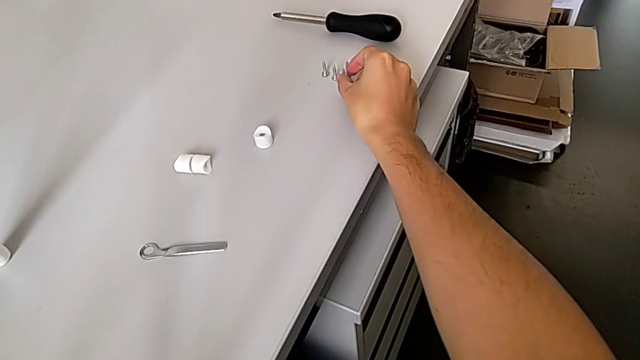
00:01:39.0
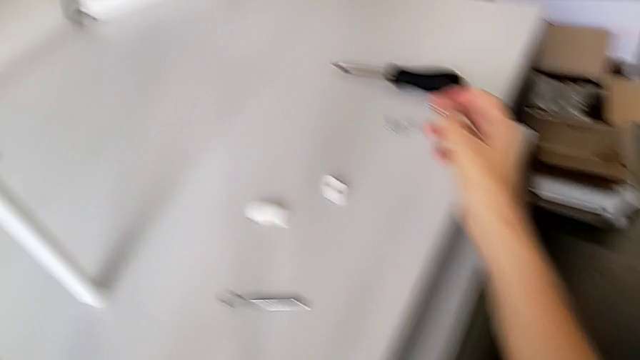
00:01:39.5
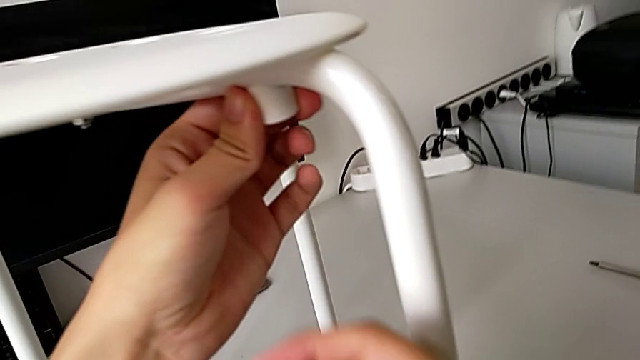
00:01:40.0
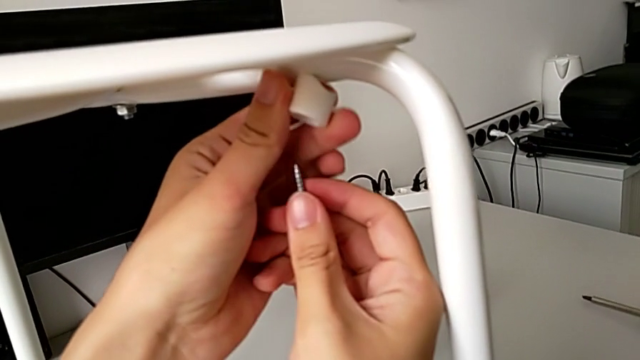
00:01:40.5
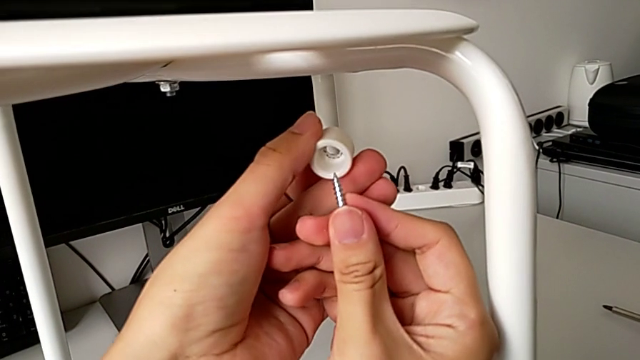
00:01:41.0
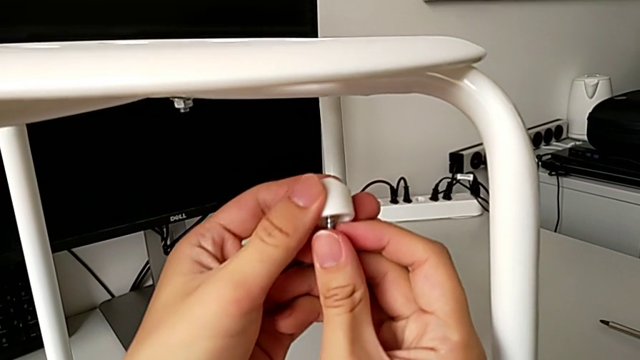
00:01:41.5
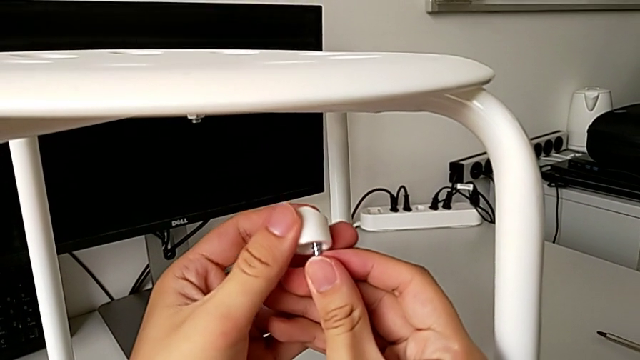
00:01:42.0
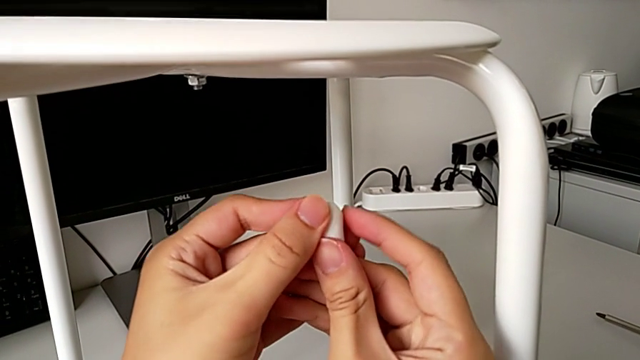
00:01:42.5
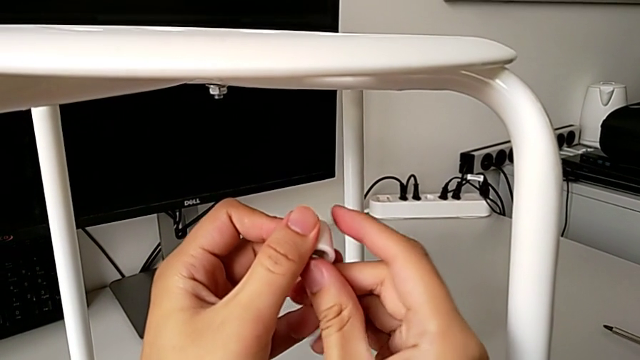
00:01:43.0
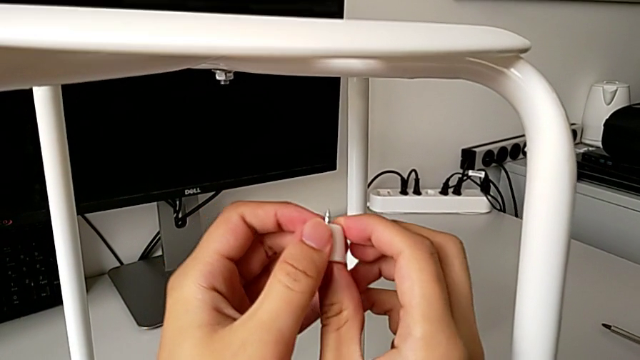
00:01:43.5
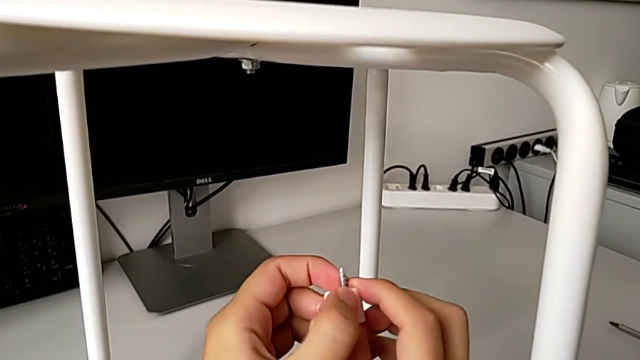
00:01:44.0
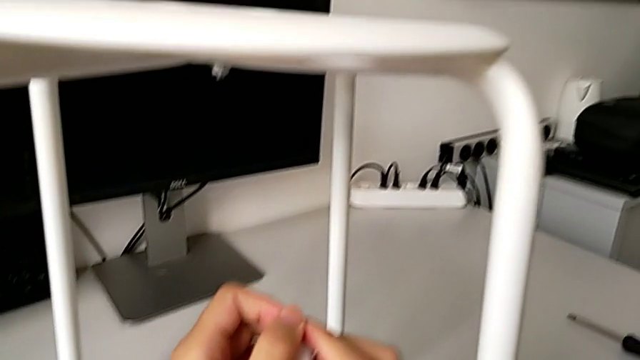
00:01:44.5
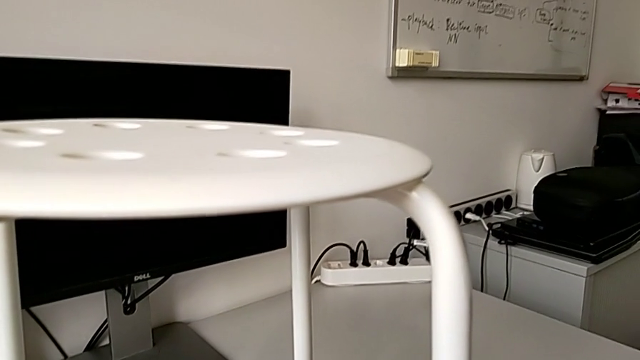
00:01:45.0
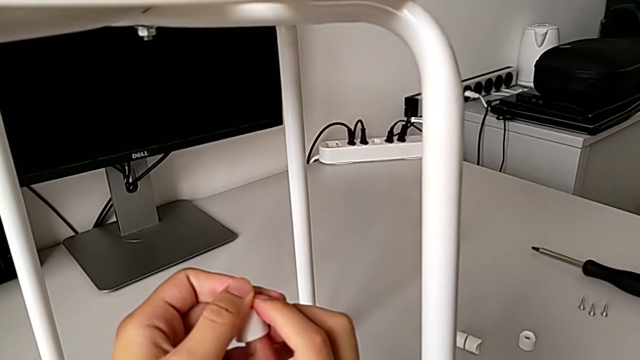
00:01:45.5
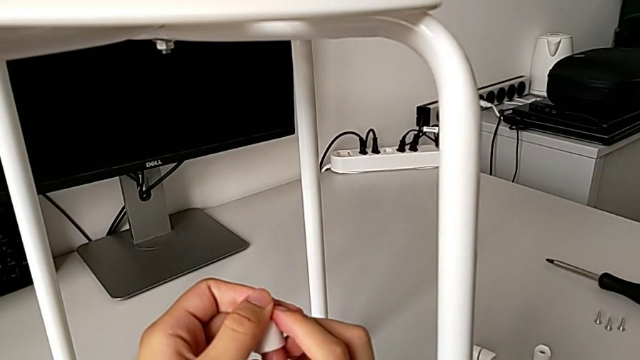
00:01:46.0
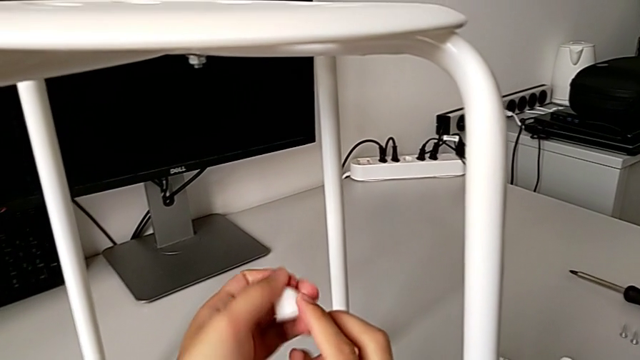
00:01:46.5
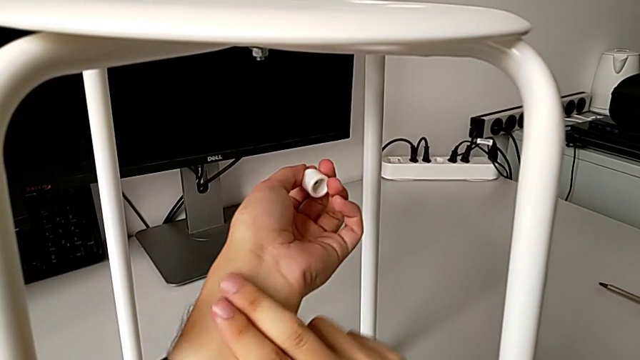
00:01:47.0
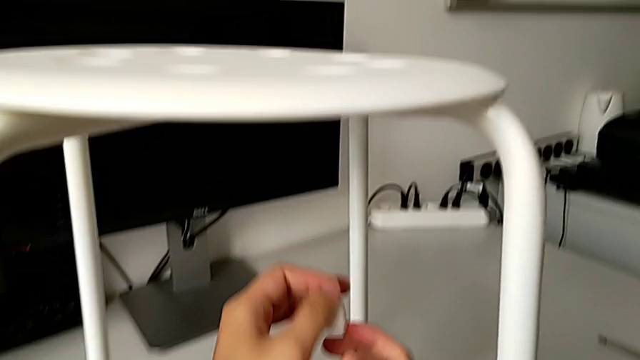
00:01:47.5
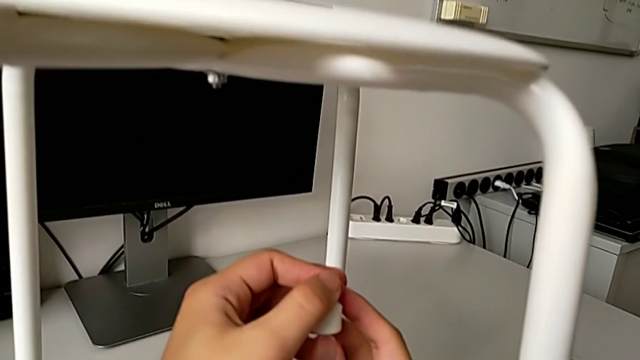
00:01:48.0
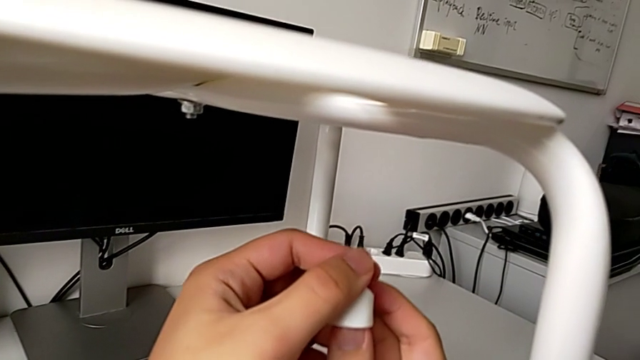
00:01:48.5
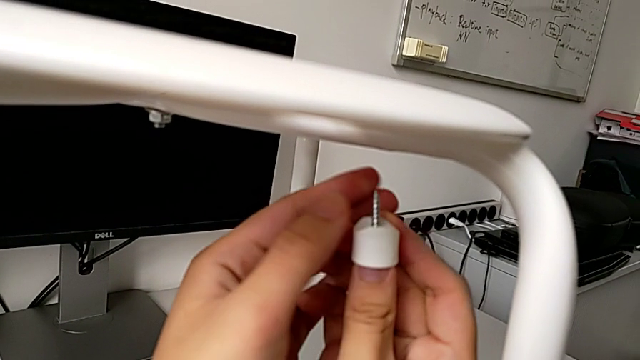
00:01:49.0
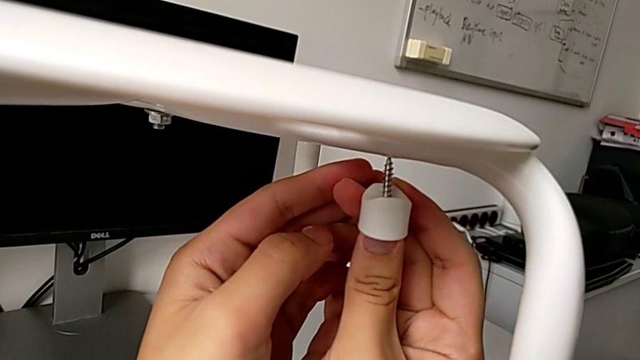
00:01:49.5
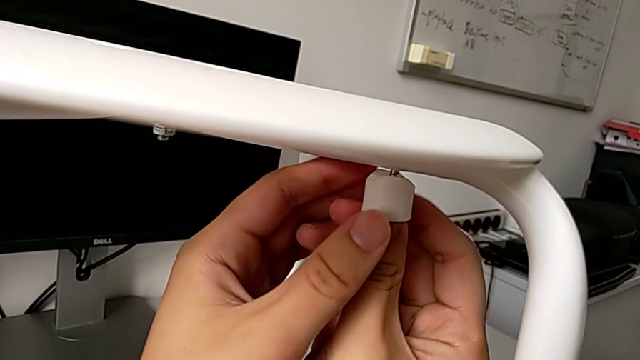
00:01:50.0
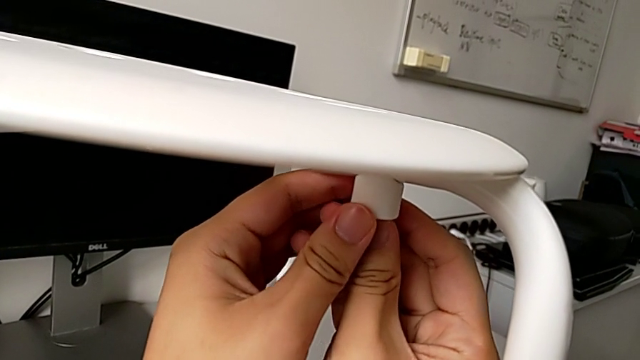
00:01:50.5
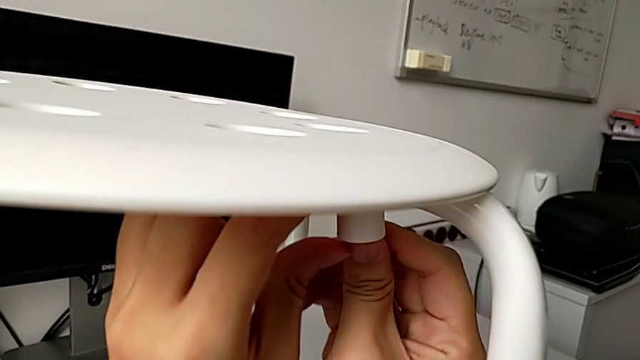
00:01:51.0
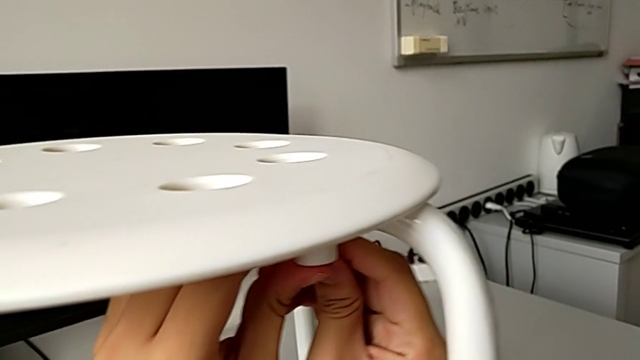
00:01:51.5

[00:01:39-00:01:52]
The camera wearer is assembling the seat. They insert the screw twice.

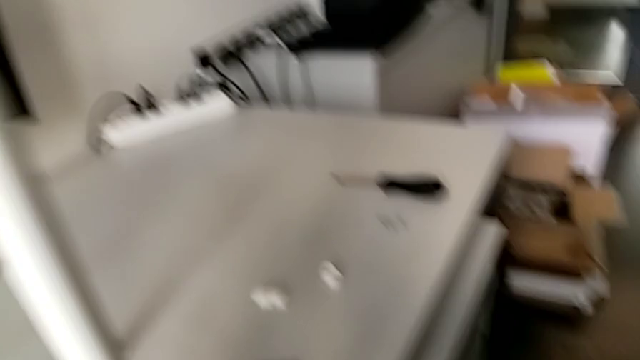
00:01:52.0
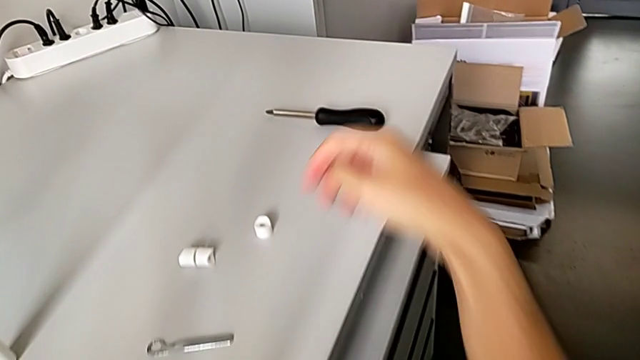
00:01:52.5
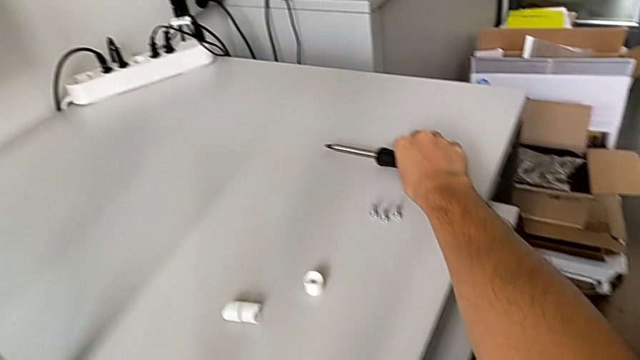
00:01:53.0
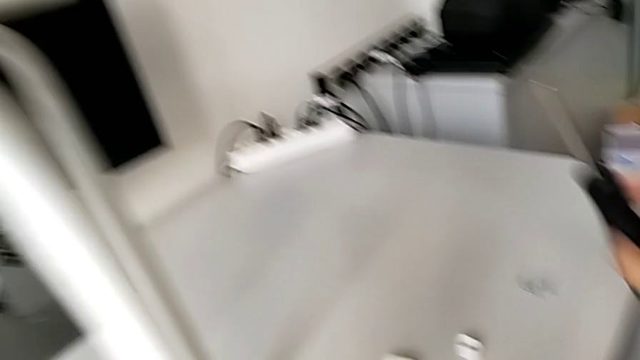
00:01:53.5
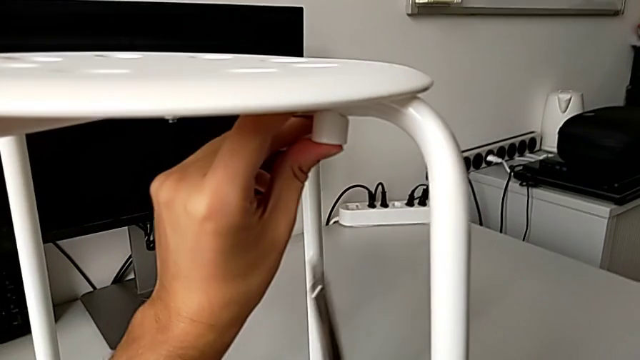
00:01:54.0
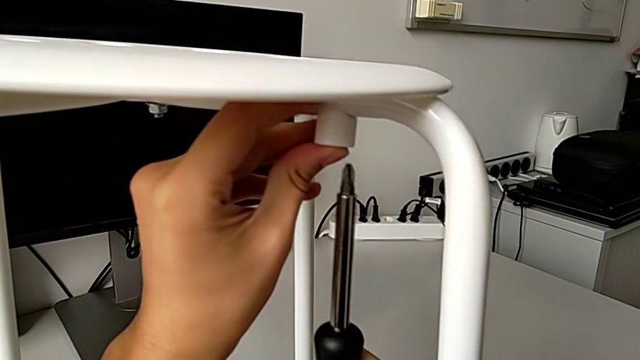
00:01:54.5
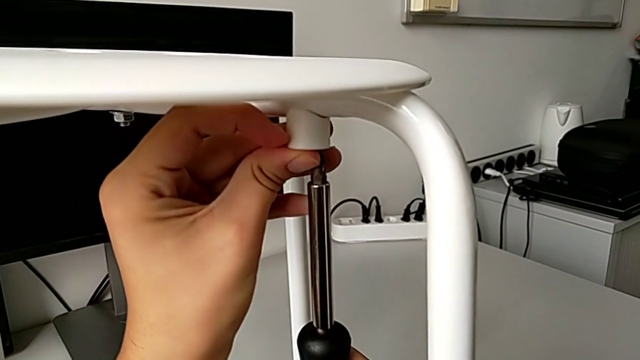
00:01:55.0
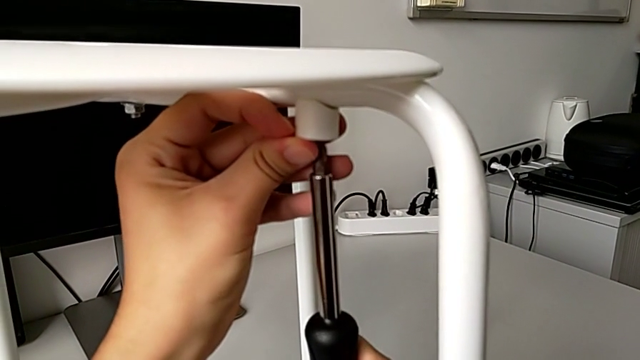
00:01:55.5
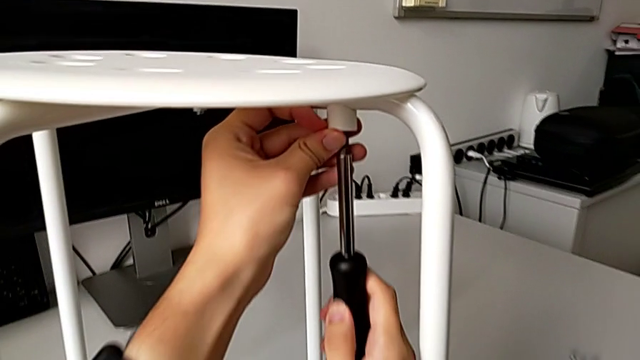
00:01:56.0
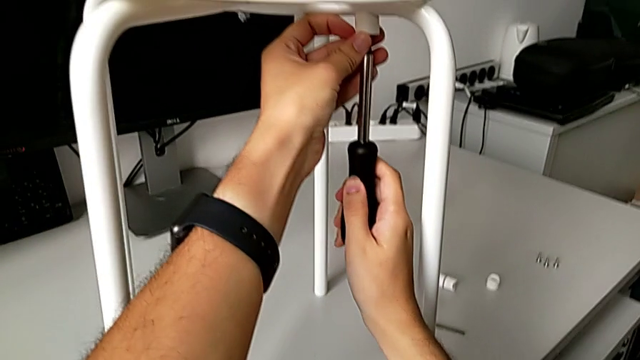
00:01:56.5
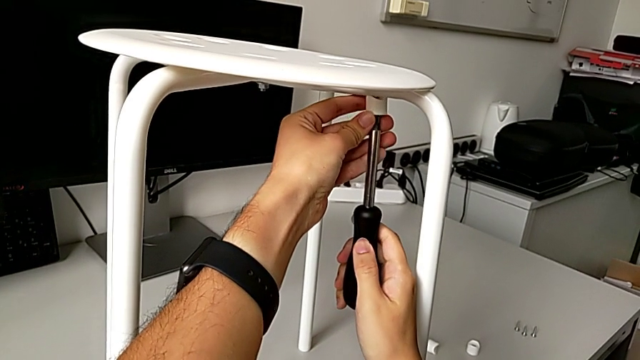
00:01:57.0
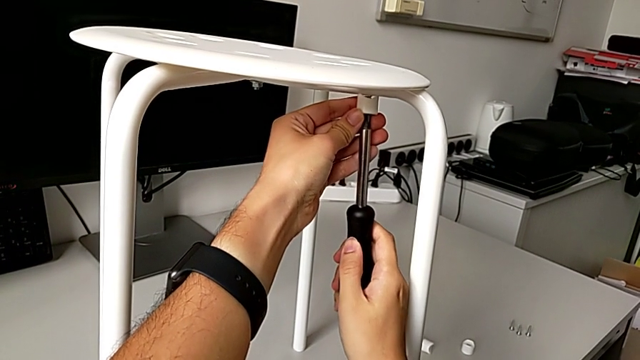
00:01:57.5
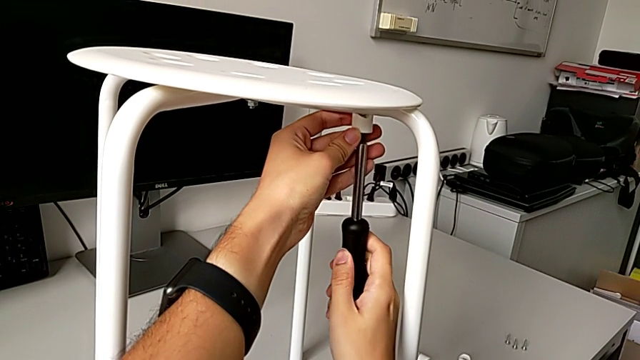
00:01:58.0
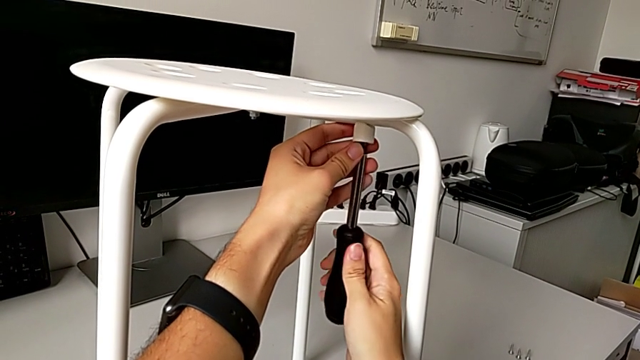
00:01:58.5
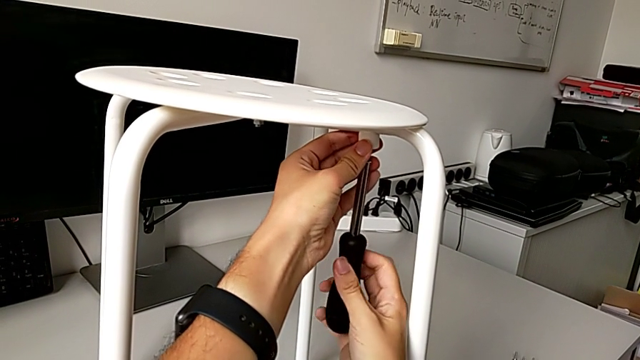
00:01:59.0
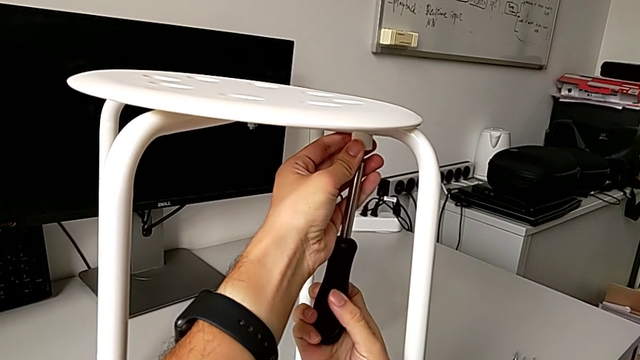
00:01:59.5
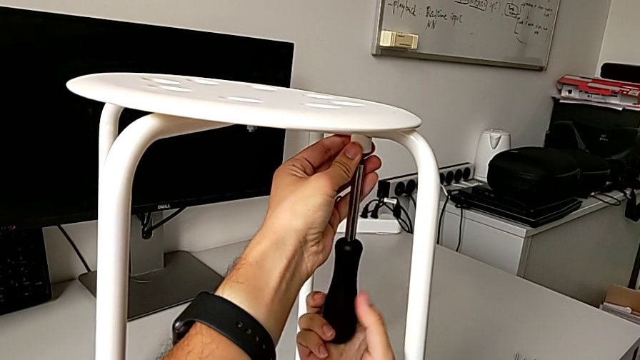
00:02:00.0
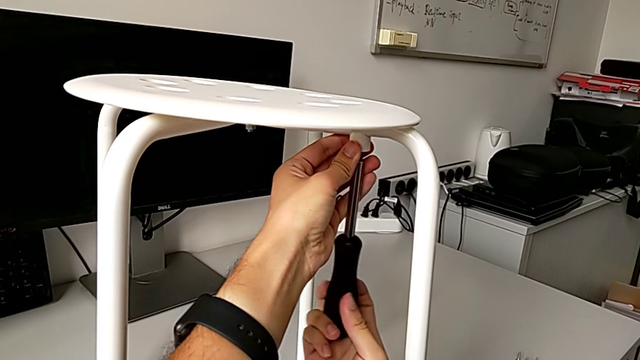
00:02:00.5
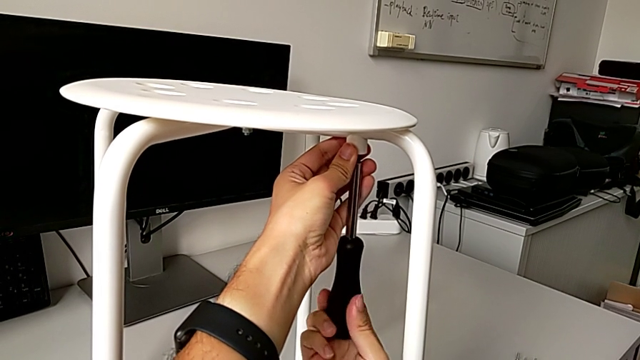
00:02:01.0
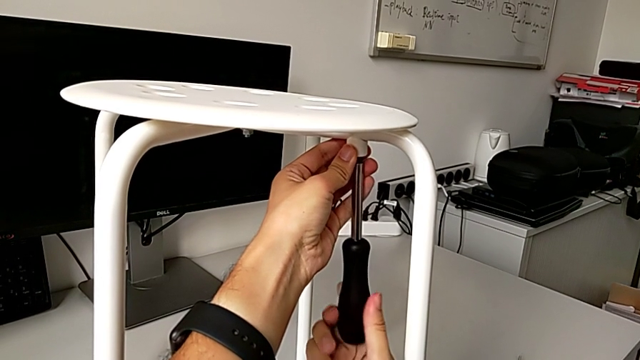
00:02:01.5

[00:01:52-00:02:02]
The camera wearer is assembling the seat. They grab the screwdriver, insert it and begin to screw the first screw.
